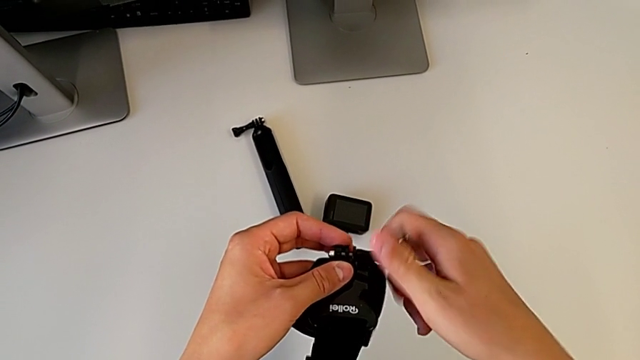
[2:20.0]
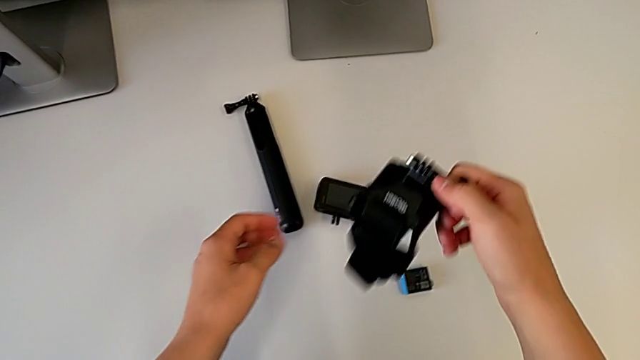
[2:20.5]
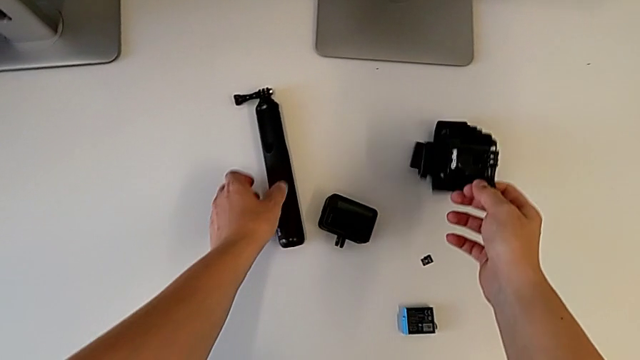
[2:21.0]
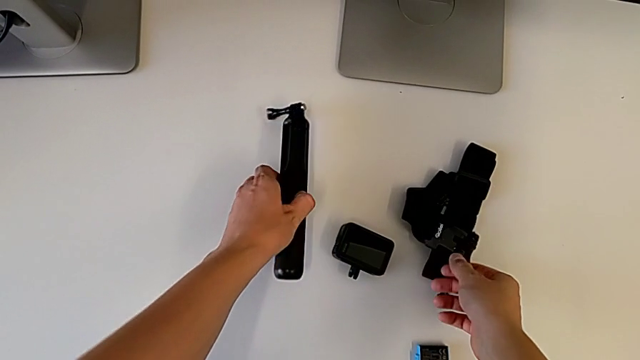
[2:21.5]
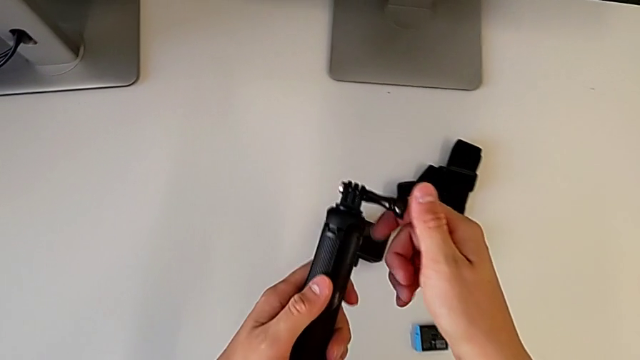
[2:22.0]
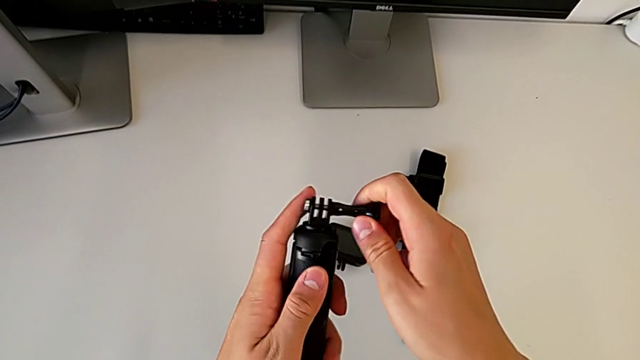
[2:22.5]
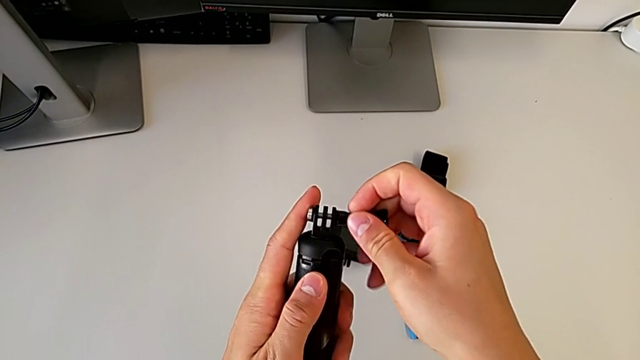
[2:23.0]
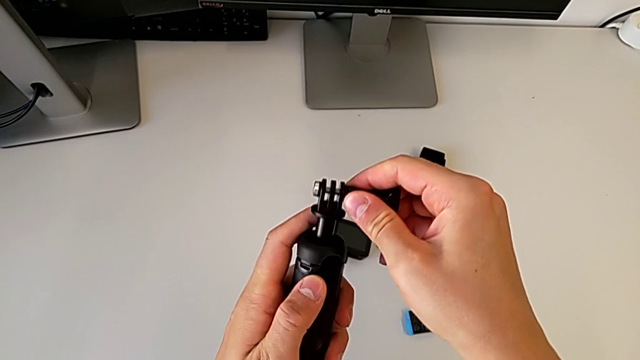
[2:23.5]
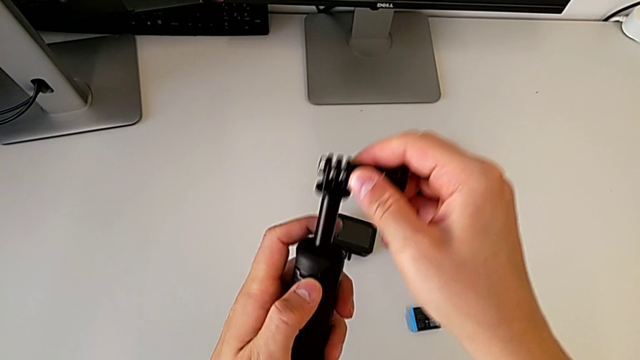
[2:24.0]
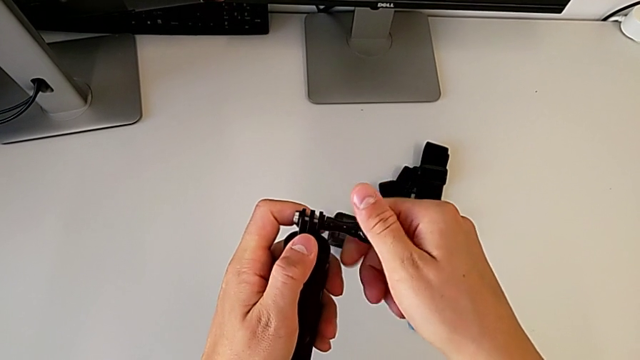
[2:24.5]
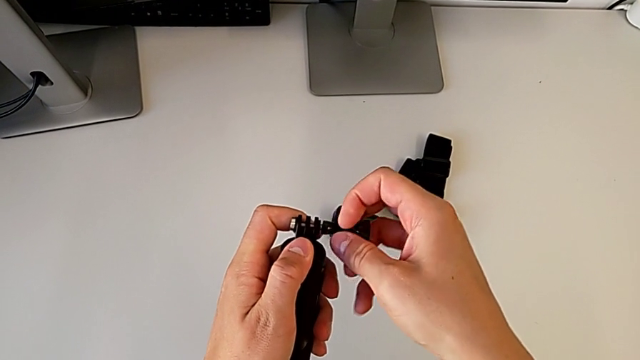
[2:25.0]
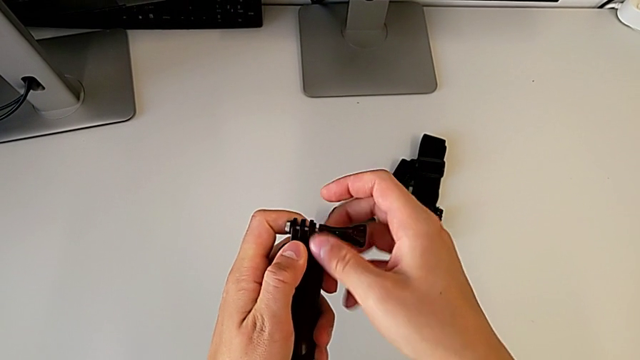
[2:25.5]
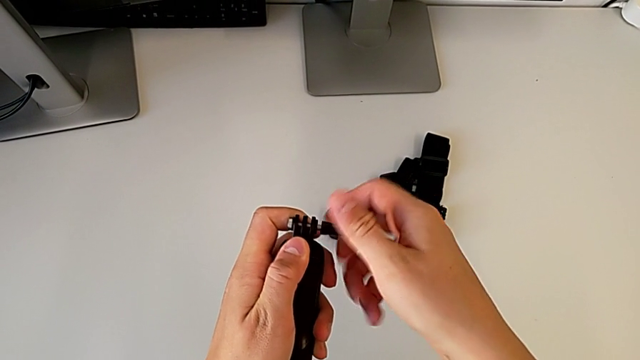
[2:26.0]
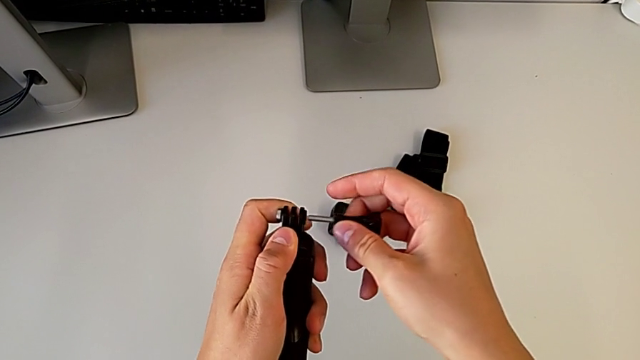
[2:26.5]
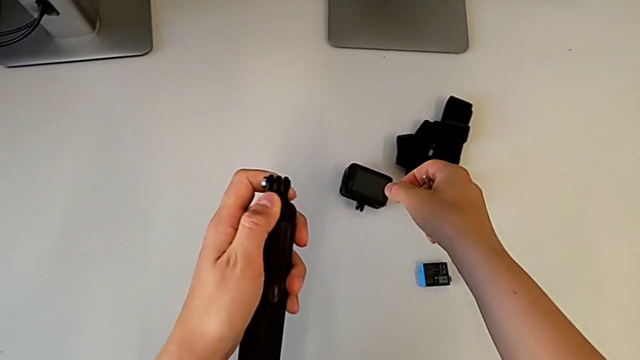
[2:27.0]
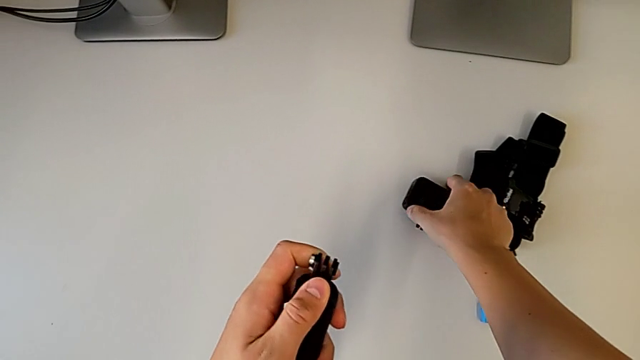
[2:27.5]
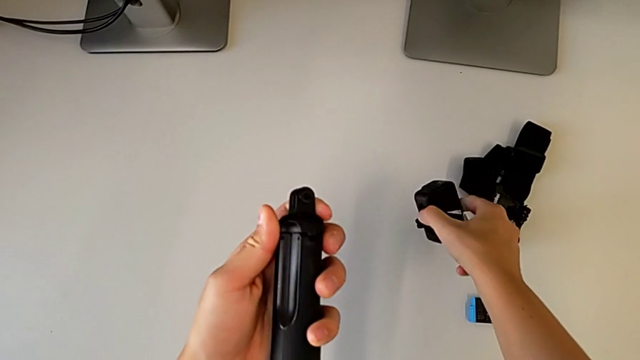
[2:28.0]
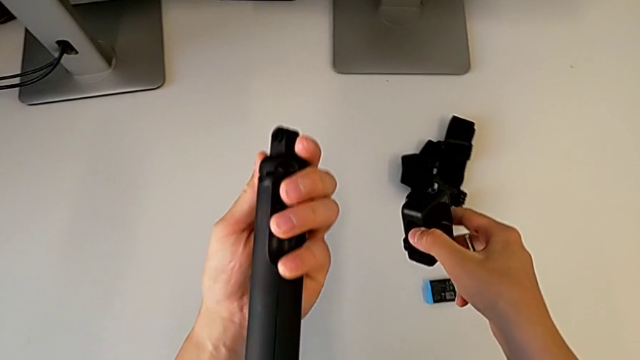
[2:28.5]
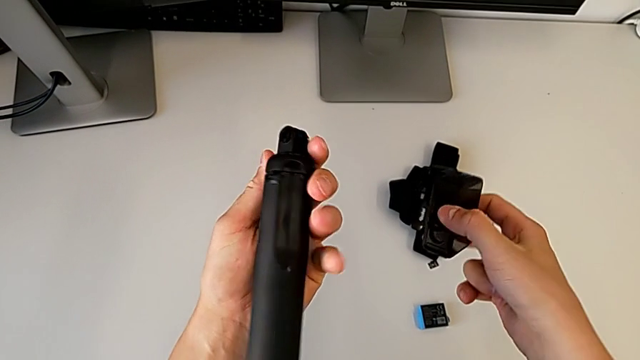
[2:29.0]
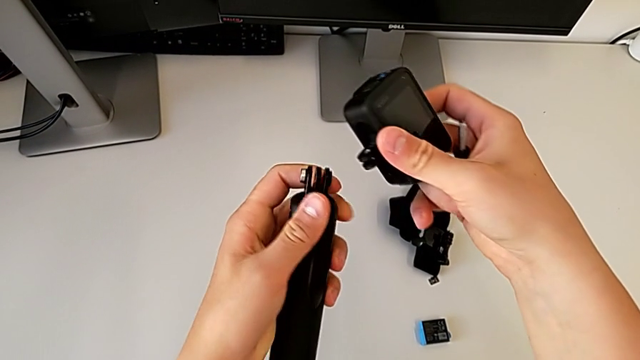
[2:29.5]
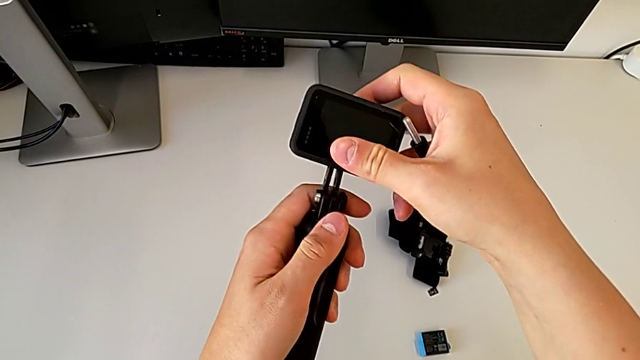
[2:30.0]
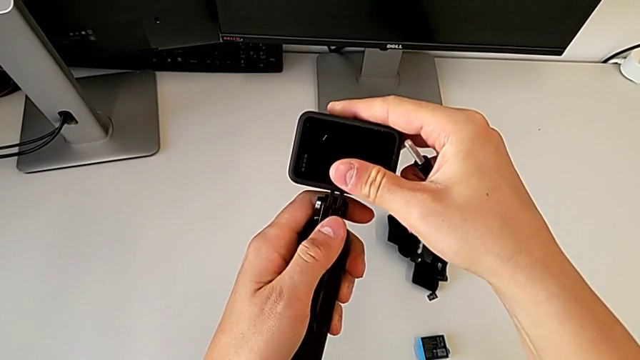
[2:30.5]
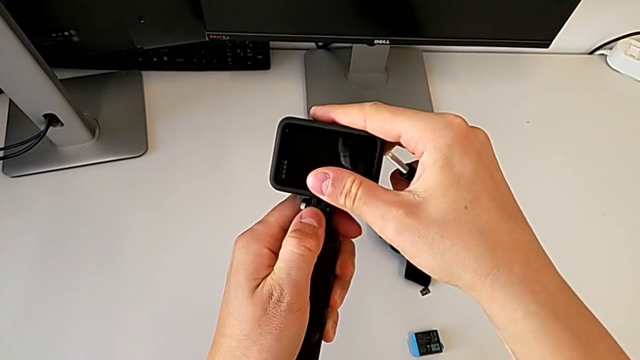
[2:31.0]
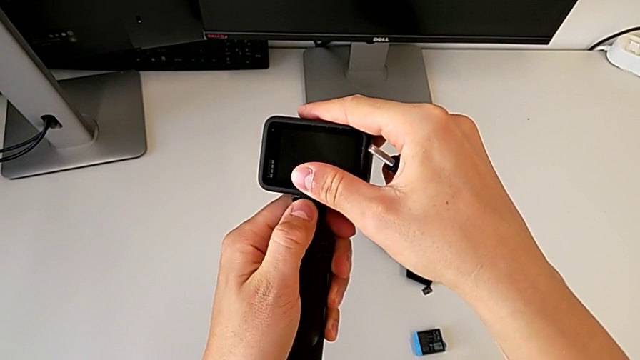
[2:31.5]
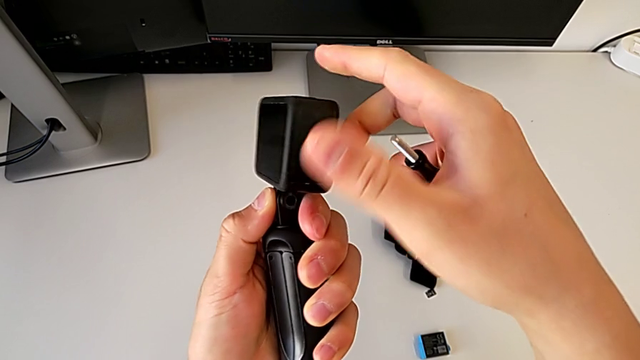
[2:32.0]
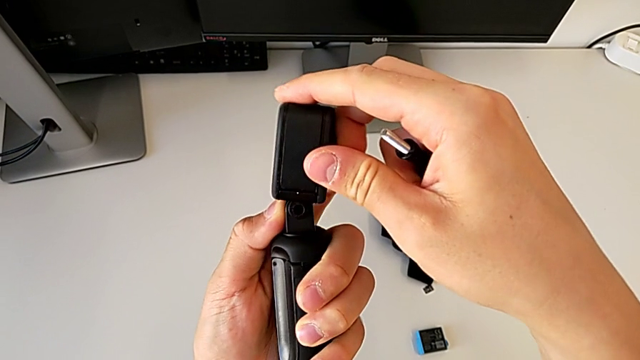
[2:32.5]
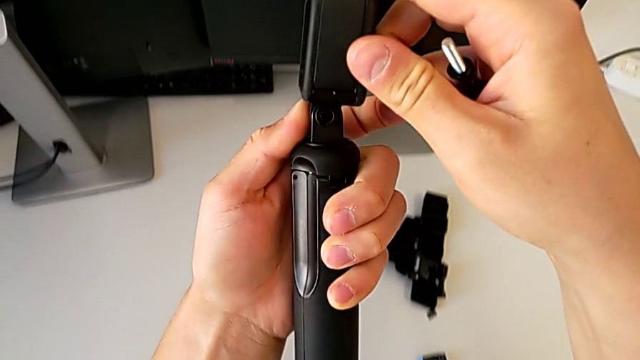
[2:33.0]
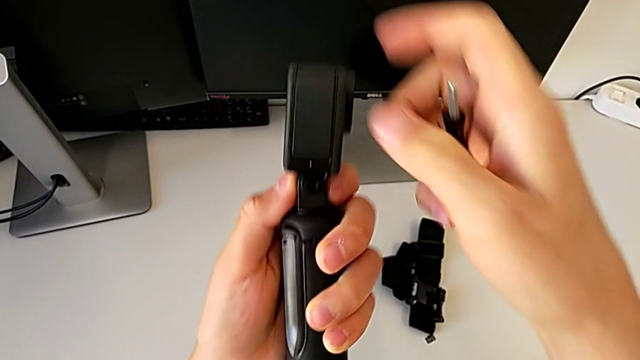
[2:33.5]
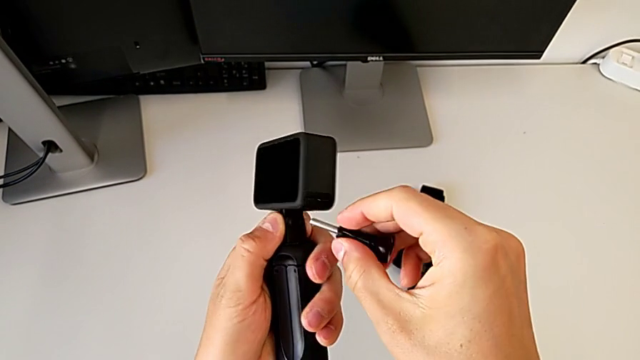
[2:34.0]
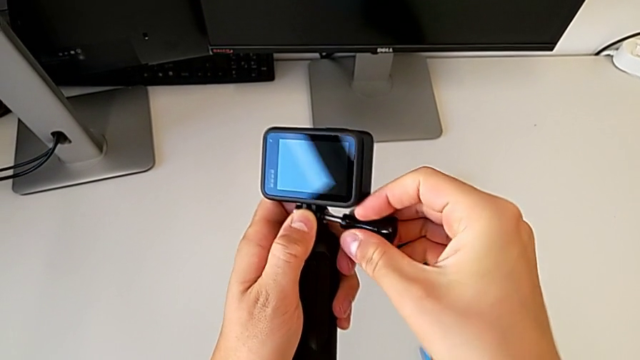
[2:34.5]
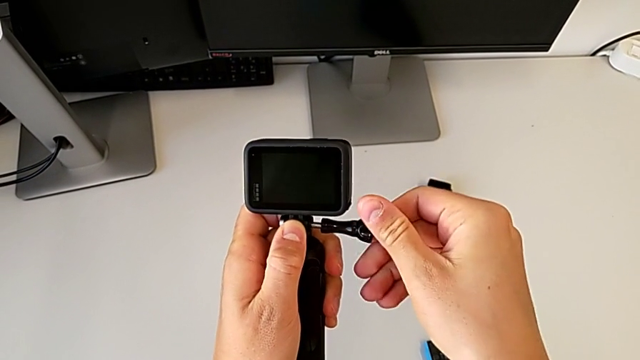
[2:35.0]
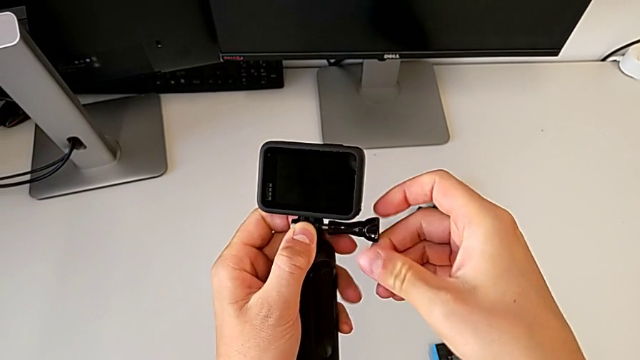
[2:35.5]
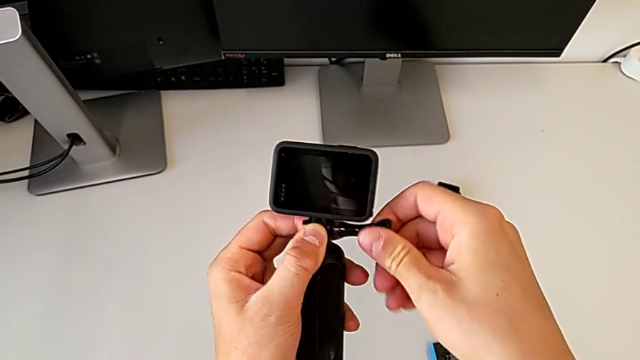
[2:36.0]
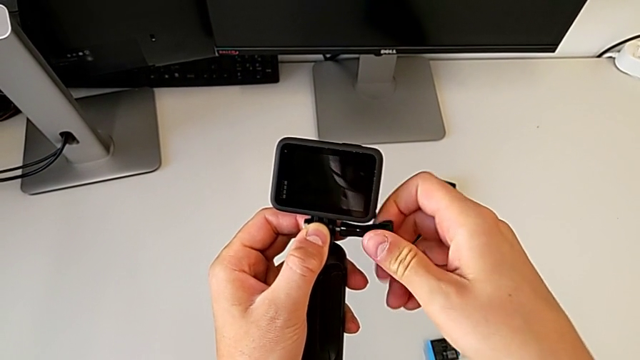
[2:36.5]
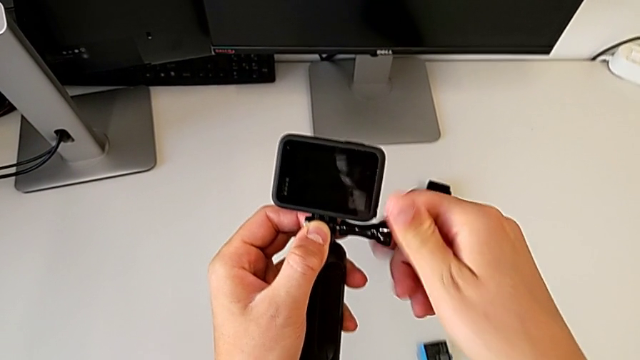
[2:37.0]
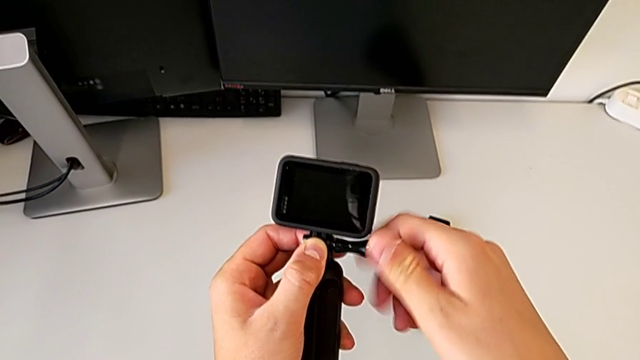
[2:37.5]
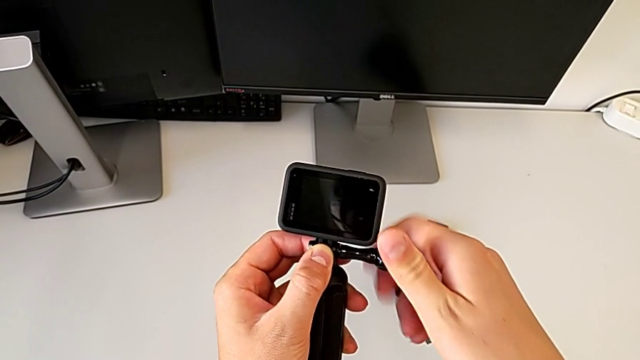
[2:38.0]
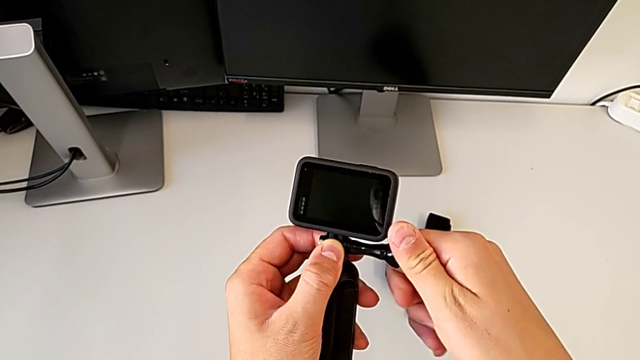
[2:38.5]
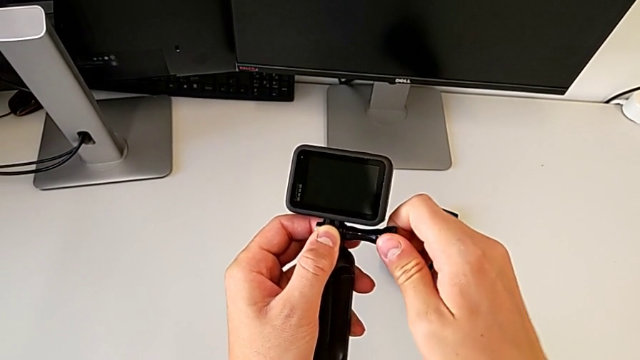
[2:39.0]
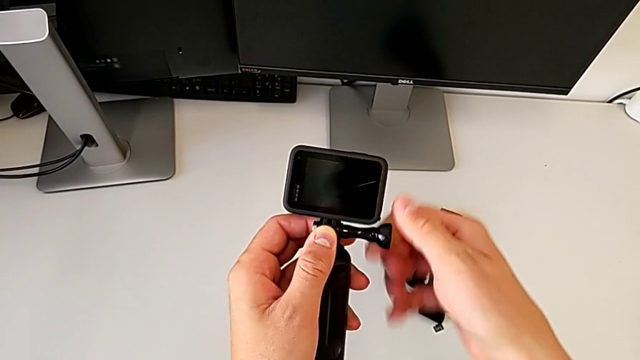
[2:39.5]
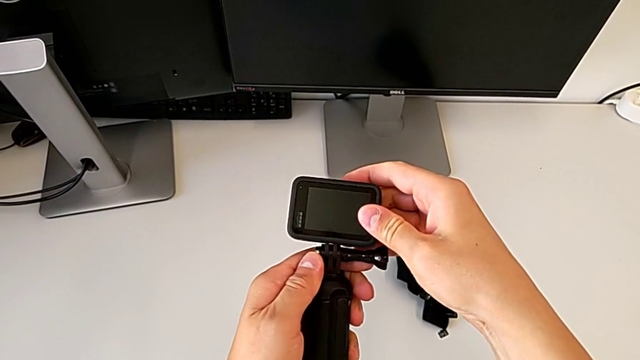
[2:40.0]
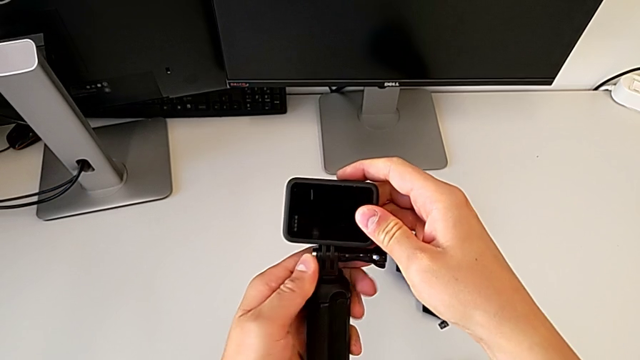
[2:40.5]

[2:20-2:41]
The camera wearer is exchanging the strap for the handheld grip. They place the strap, grab the handheld grip, disassemble the screw, grab the GoPro, insert the mounting peg, align it and assemble the screw.
